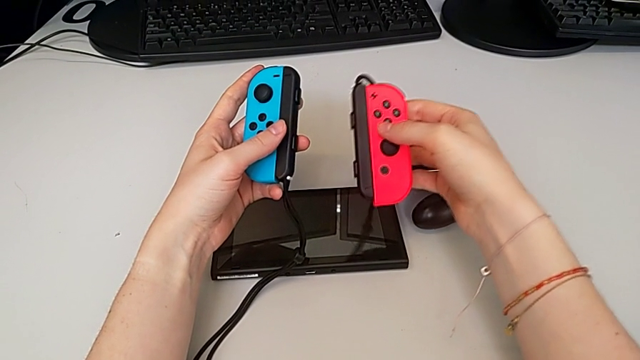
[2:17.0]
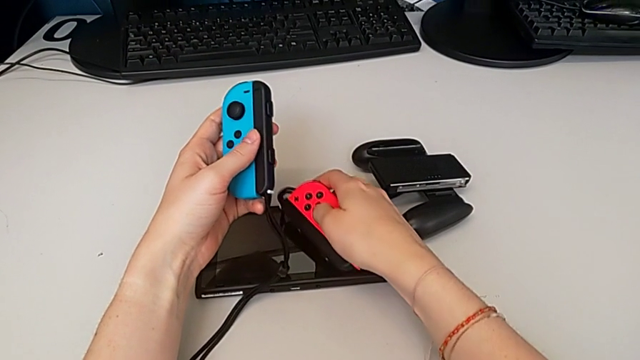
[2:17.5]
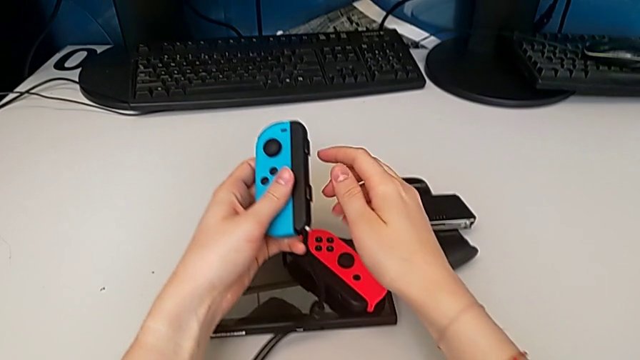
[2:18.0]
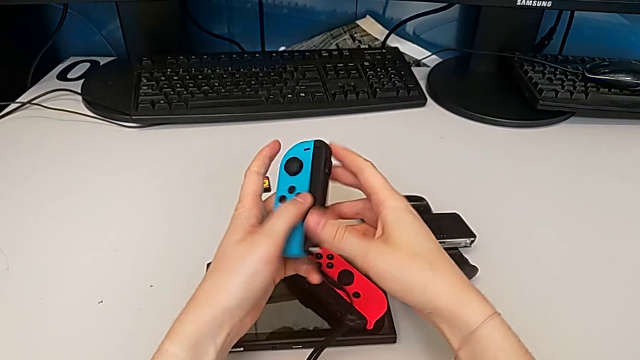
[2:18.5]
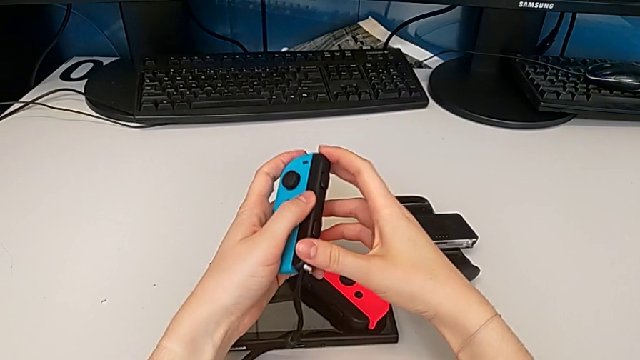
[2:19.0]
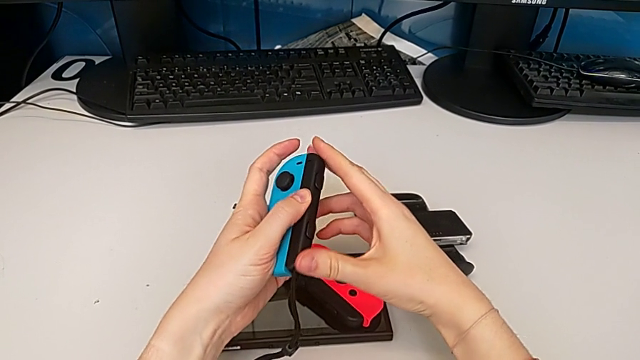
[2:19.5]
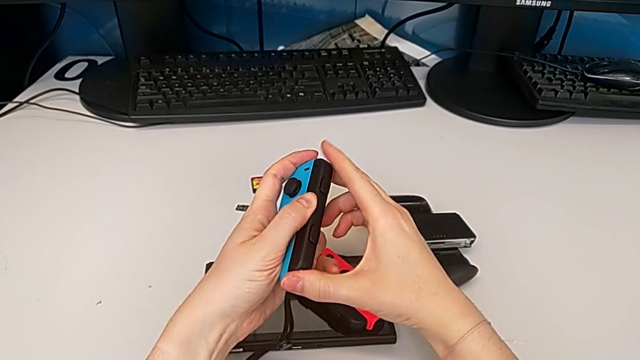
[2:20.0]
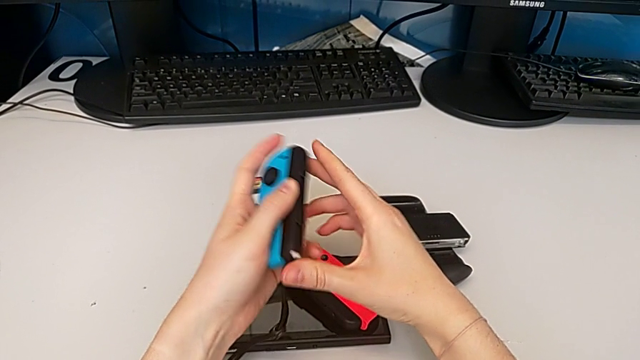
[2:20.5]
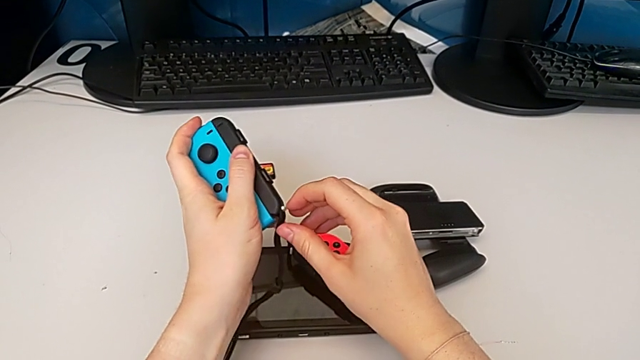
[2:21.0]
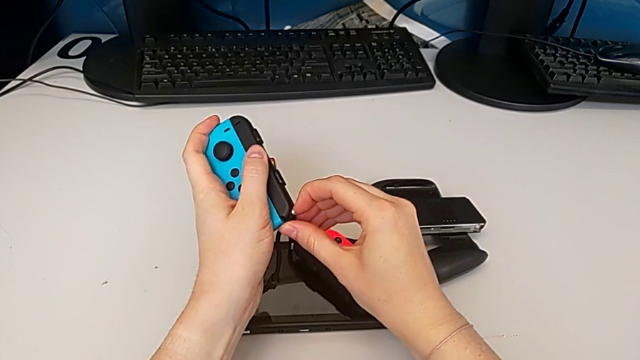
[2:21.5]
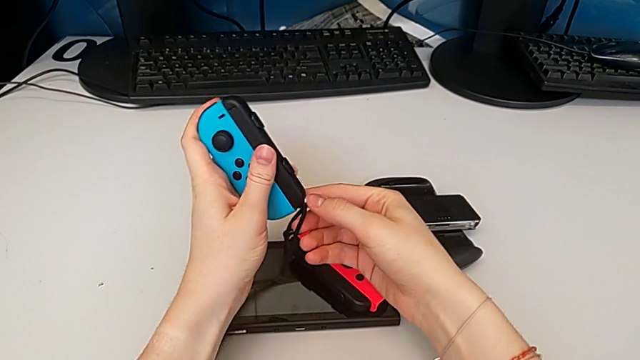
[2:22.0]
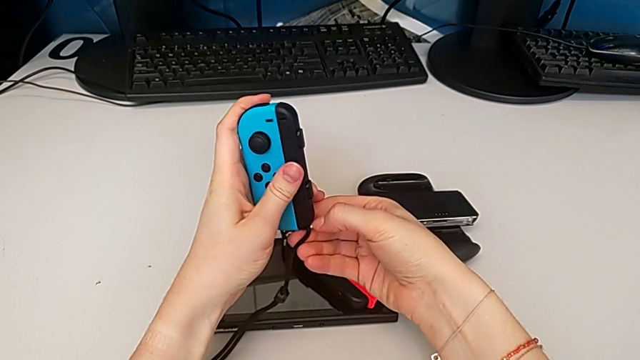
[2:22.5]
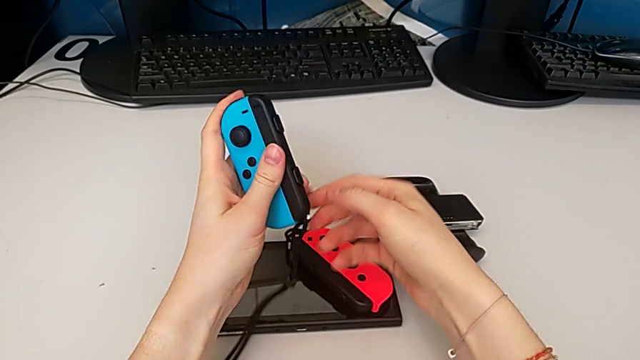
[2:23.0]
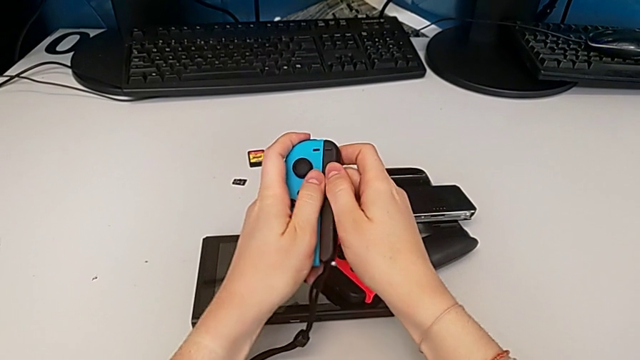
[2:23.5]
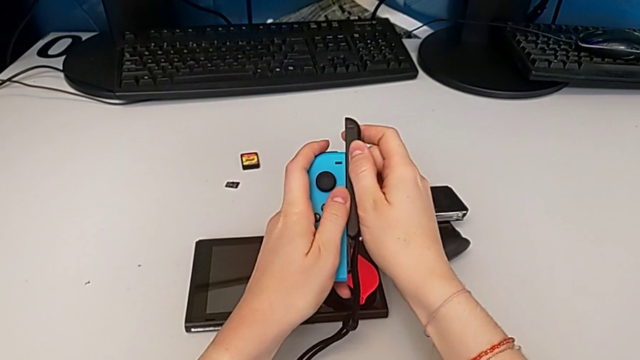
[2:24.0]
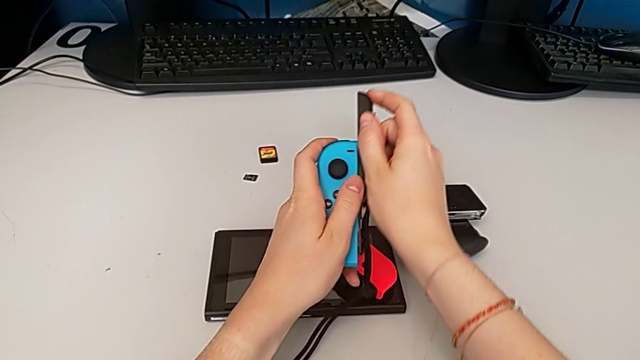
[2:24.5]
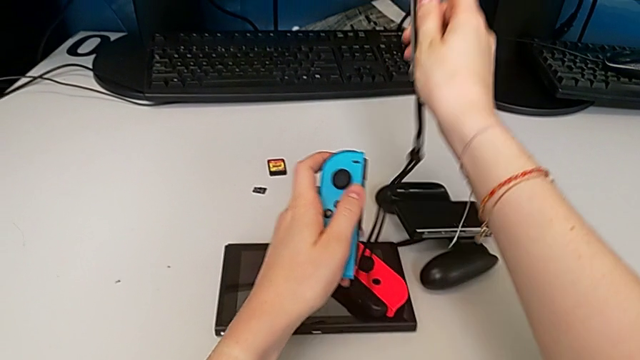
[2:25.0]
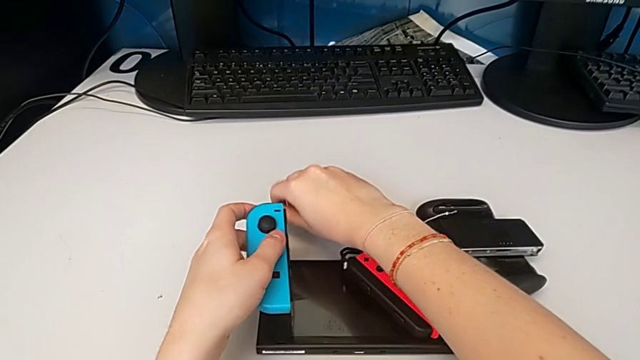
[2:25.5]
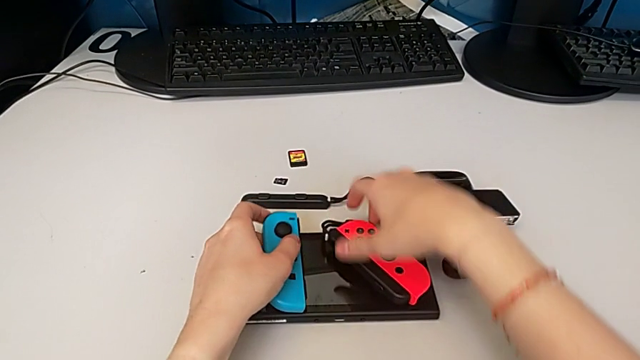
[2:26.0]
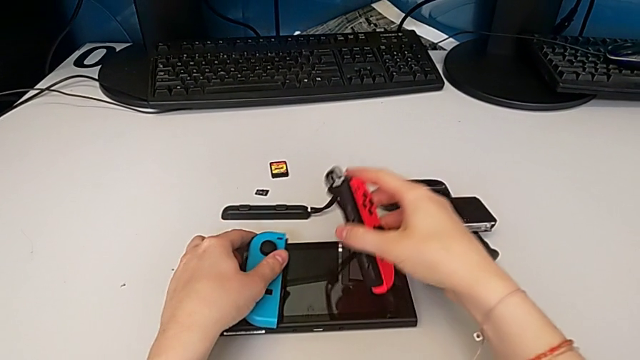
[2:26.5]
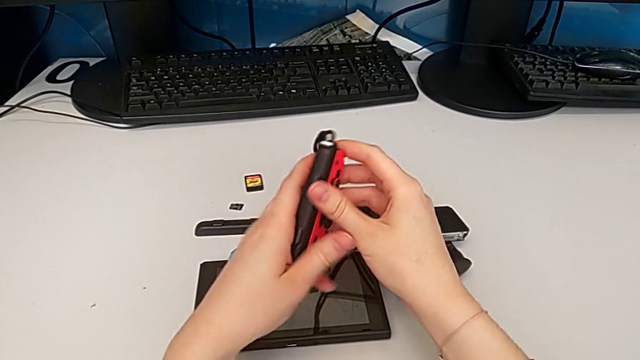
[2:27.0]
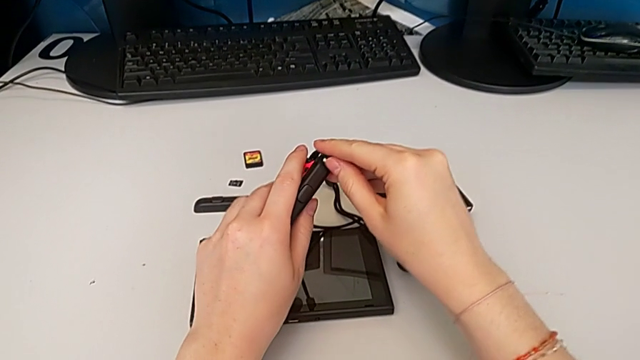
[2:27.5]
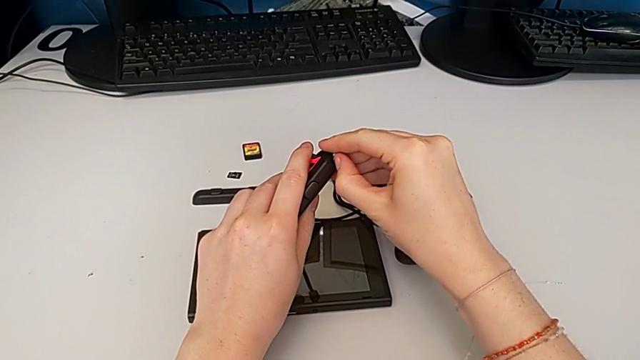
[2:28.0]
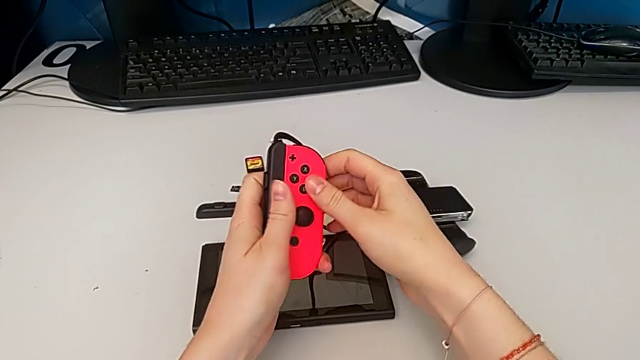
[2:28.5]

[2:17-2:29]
The camera wearer is changing the individual Joy-Con to handheld mode. They place the right Joy-Con controller, pull the Joy-Con strap lock, slide the left Joy-Con strap, place the left Joy-Con controller and pull the Joy-Con strap lock.

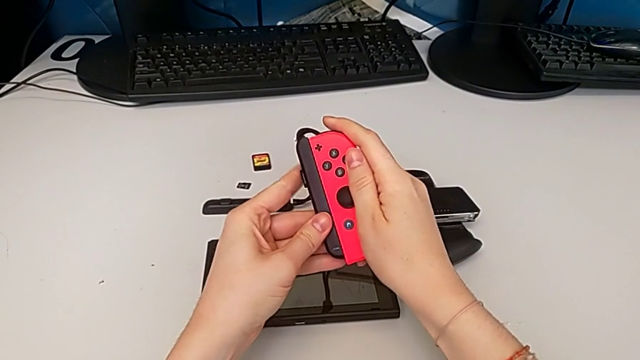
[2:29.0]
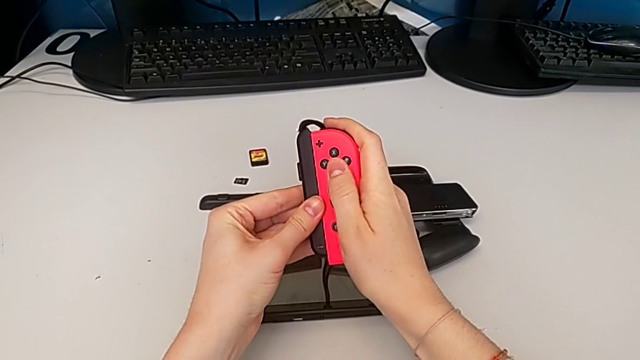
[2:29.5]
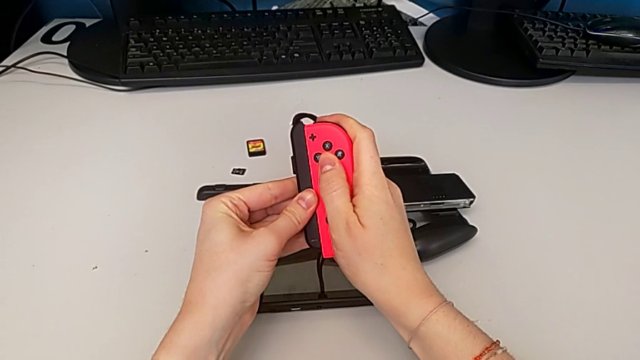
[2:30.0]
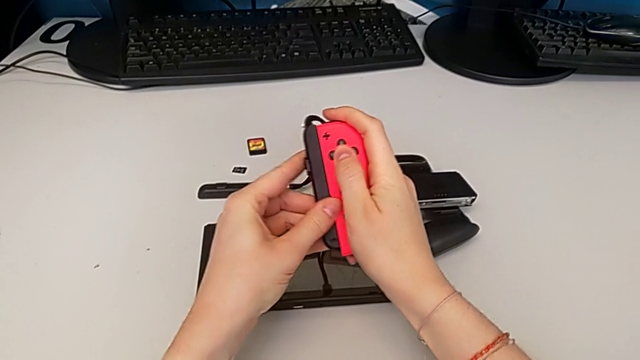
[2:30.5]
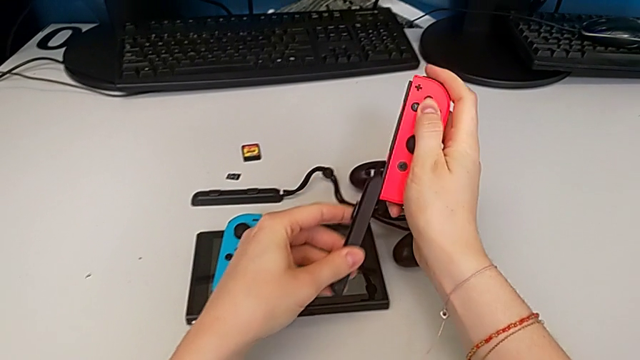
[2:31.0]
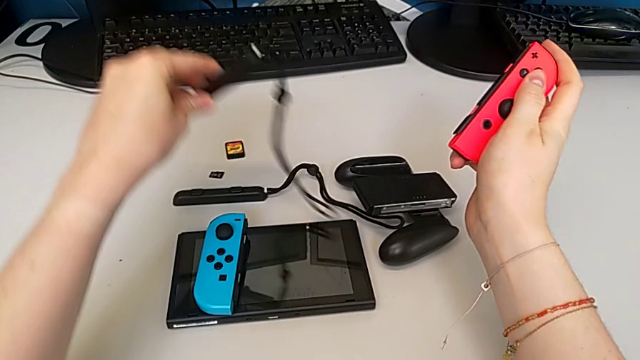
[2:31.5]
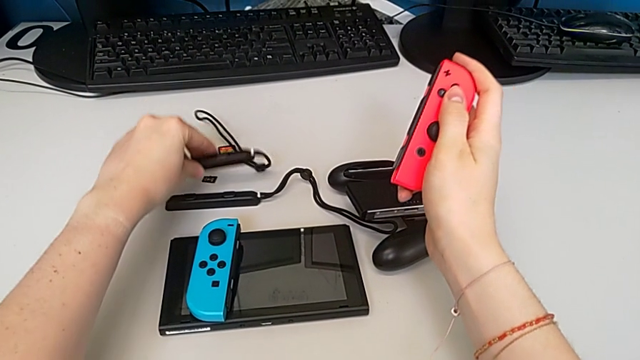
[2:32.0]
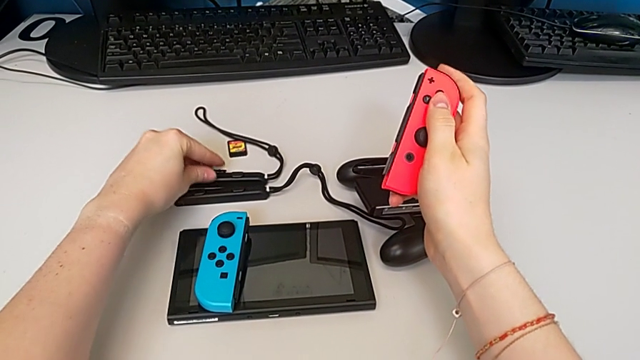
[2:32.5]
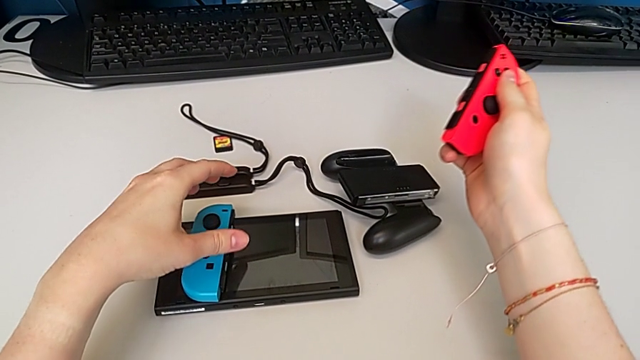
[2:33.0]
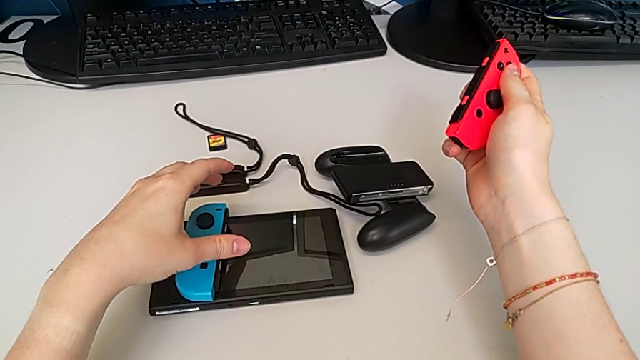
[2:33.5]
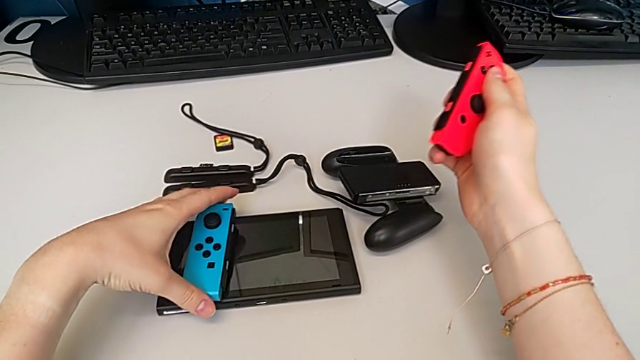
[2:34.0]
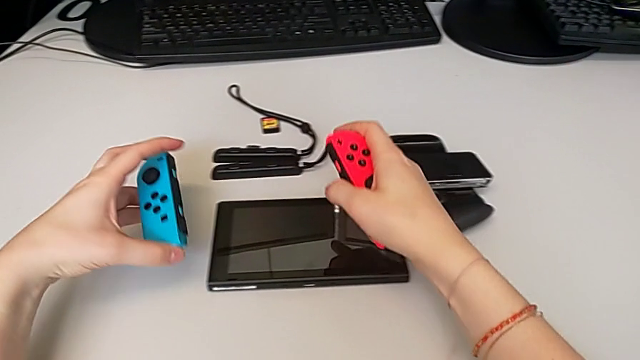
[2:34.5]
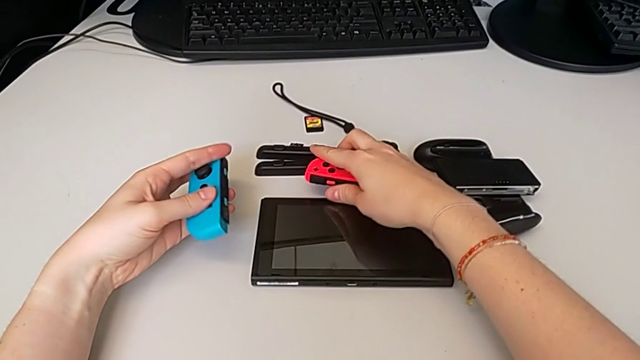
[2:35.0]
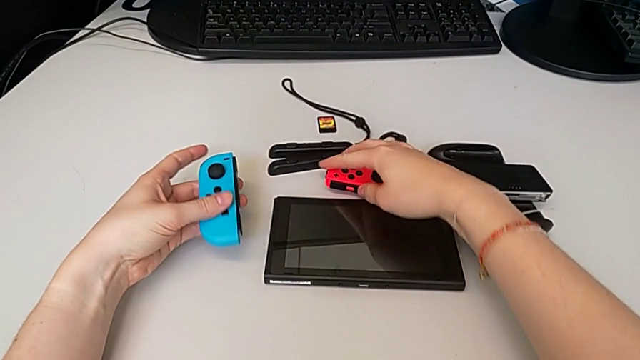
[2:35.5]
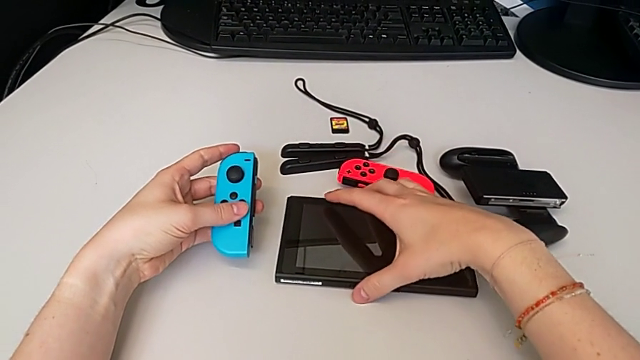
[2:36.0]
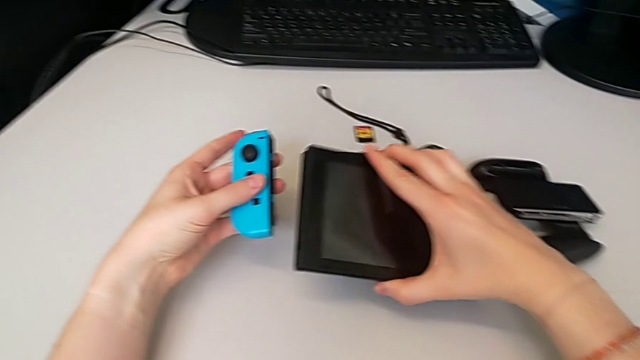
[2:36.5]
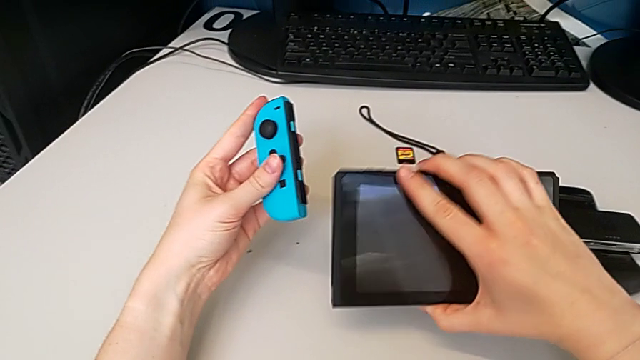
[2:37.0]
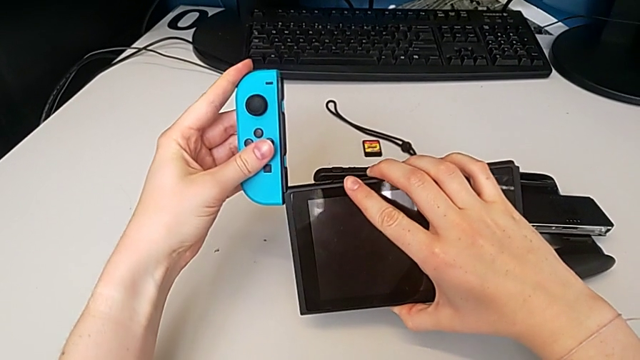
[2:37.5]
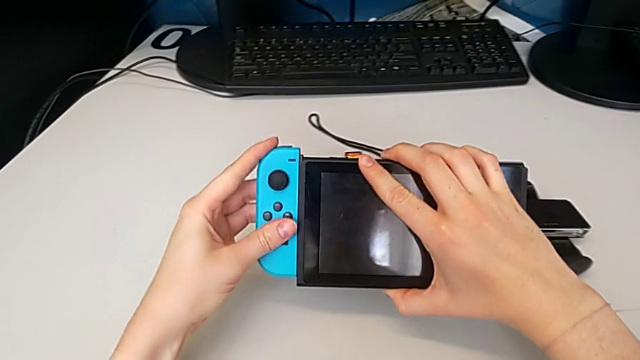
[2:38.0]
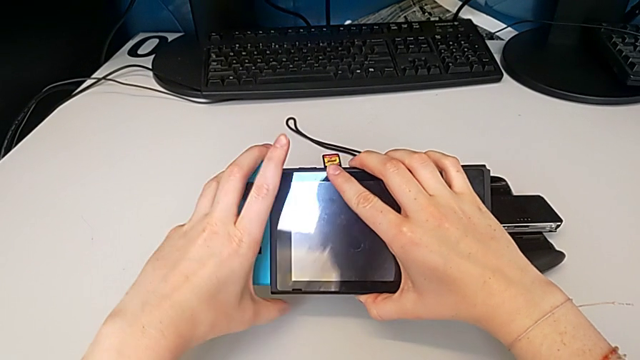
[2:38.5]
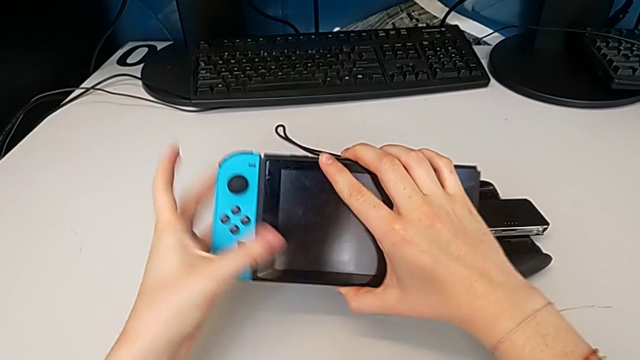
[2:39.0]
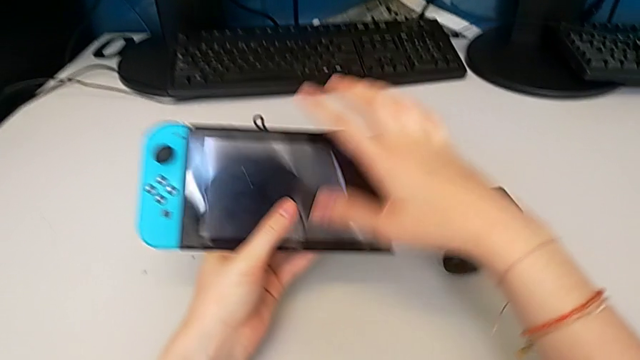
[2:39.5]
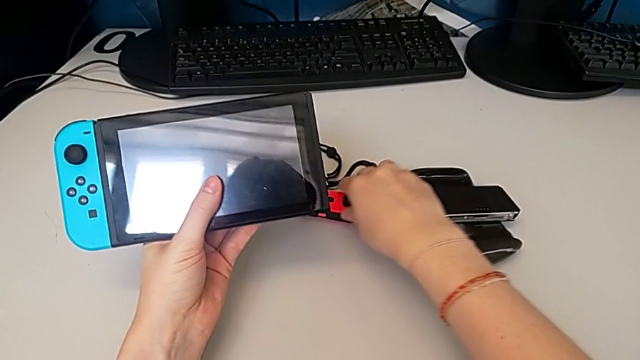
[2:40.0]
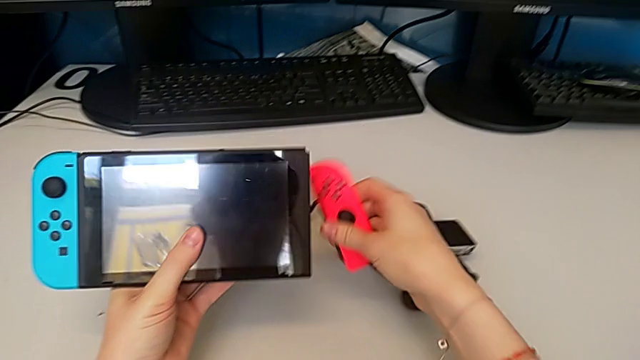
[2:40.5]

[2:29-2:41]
The camera wearer is changing the individual Joy-Con to handheld mode. They slide the Joy-Con strap, place it, place the right Joy-Con controller, grab the Nintendo Switch, insert the Joy-Con controller and grab the Joy-Con controller.
